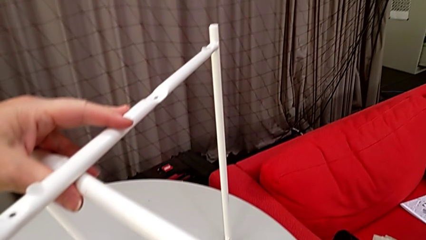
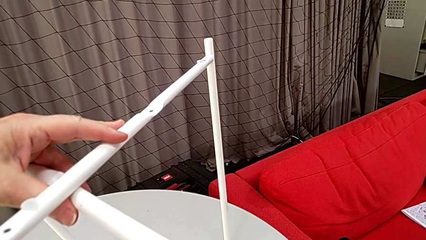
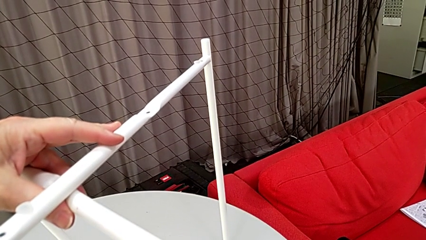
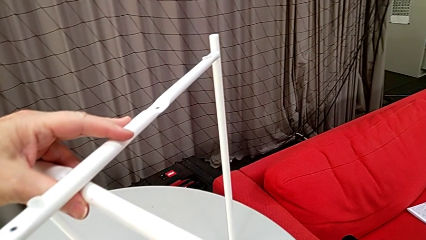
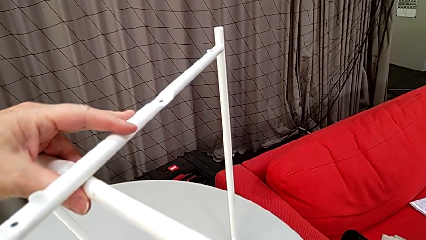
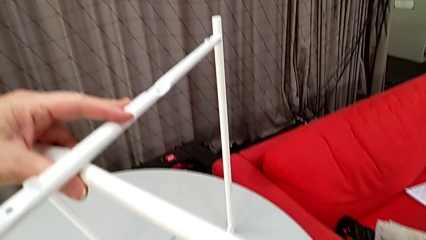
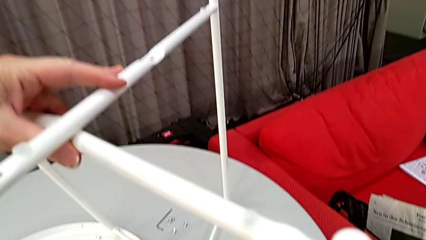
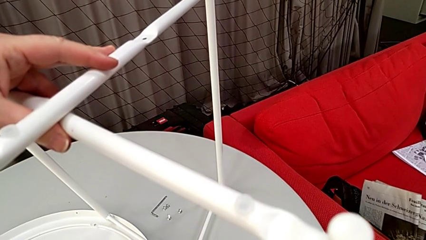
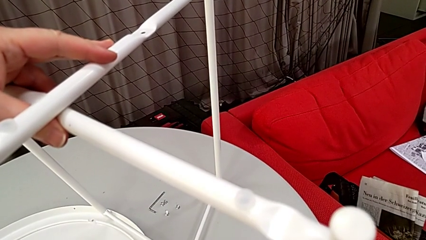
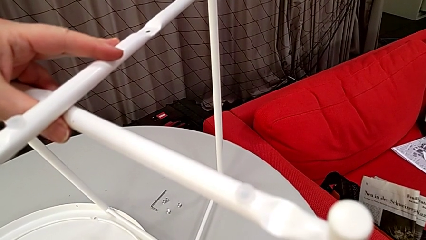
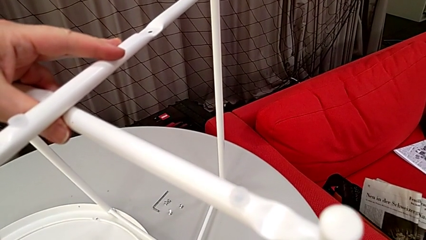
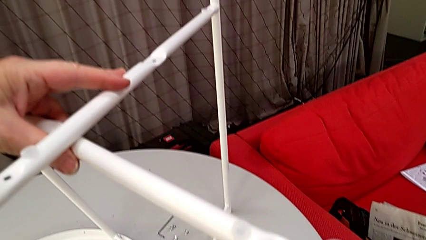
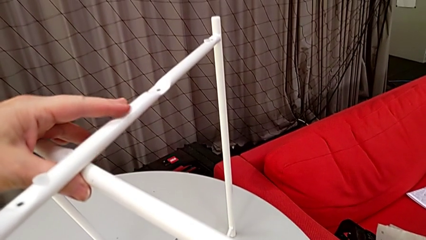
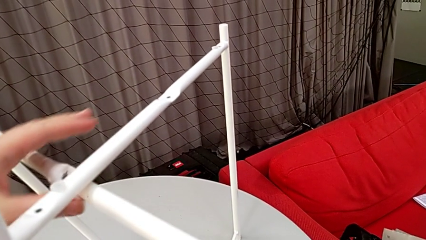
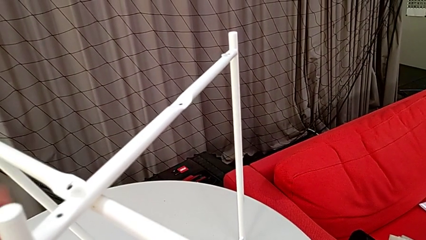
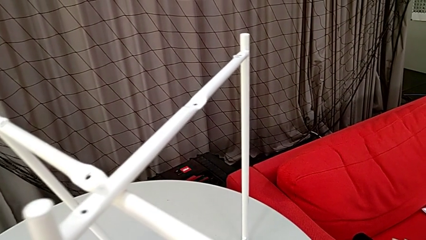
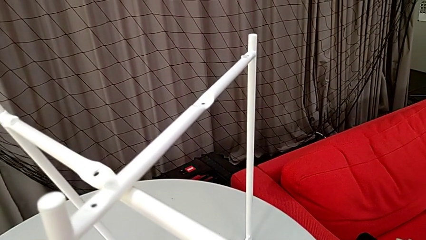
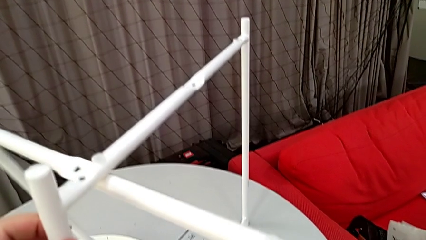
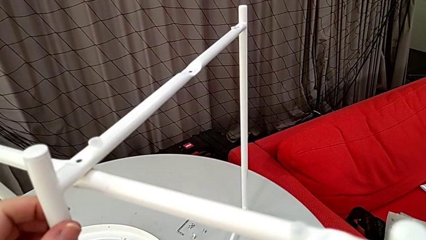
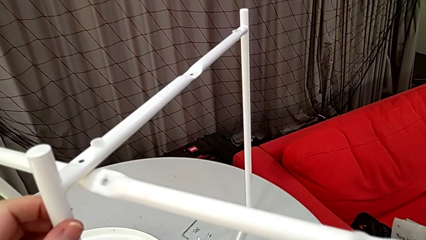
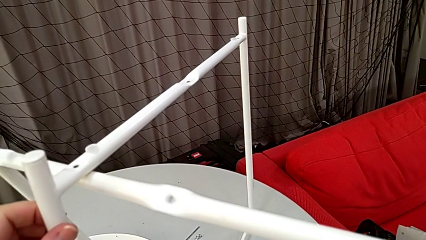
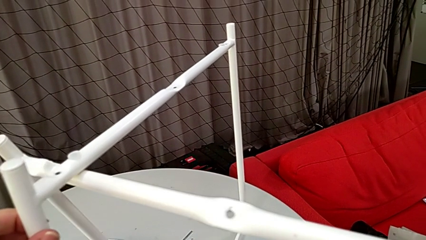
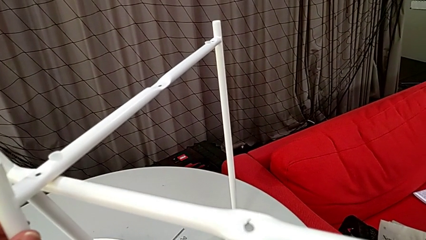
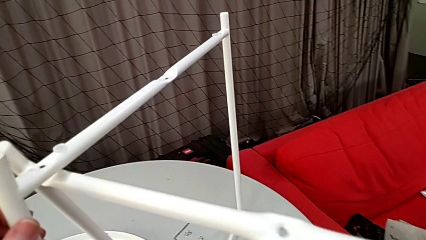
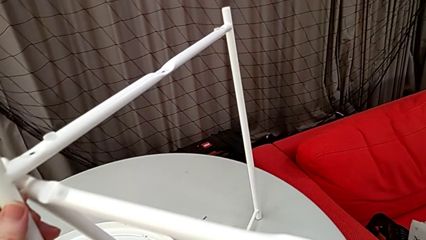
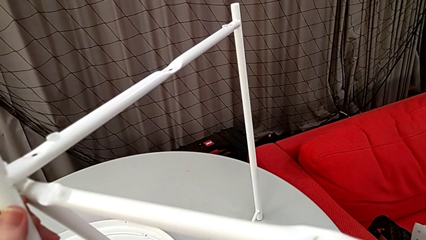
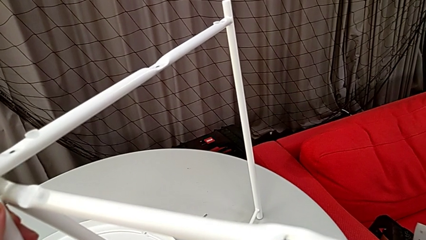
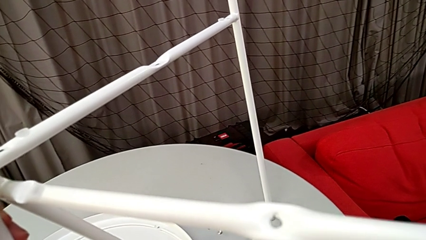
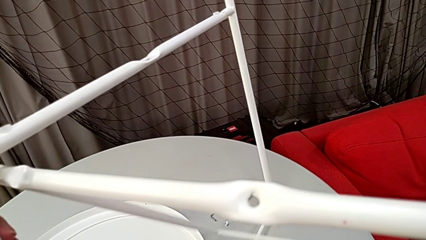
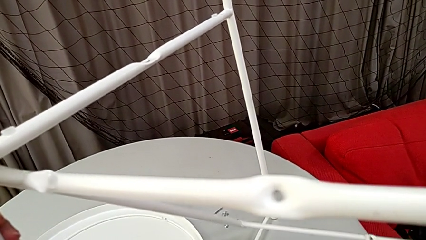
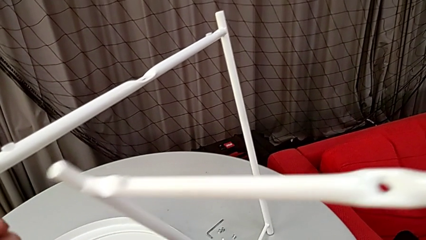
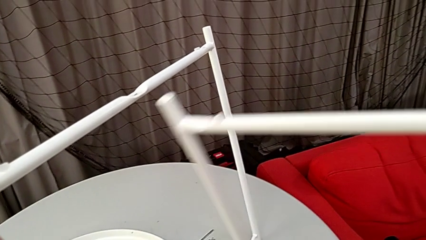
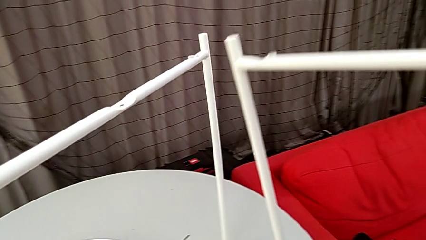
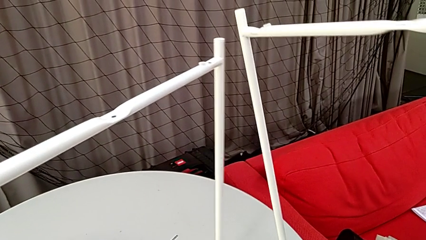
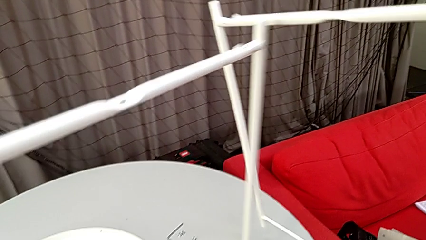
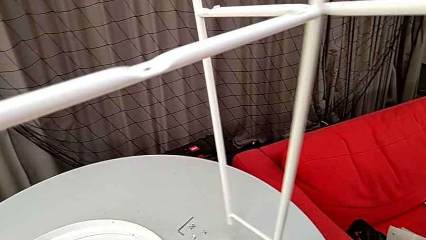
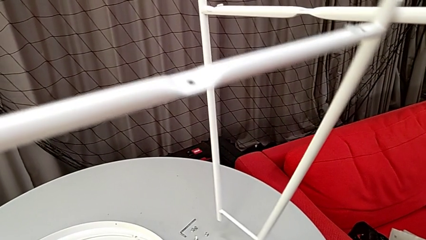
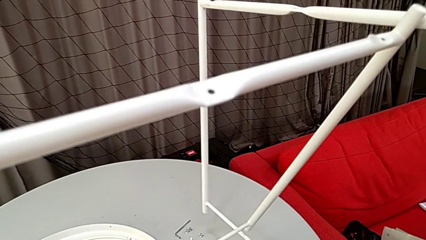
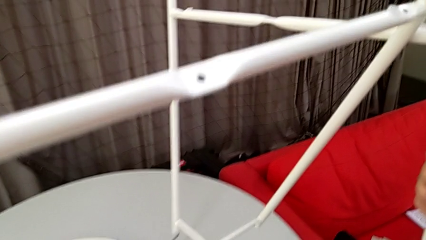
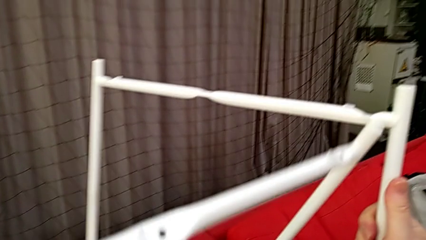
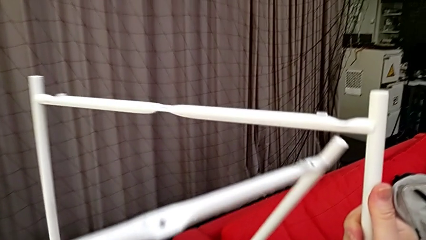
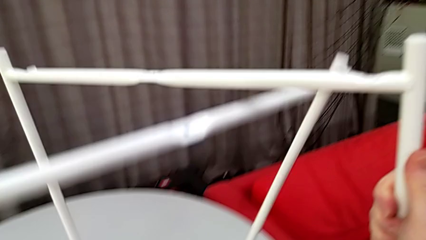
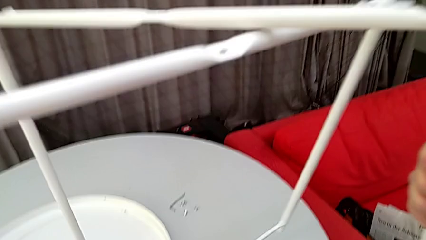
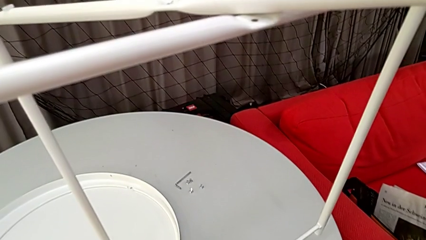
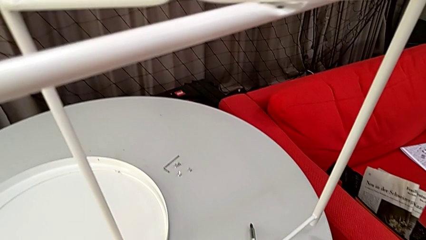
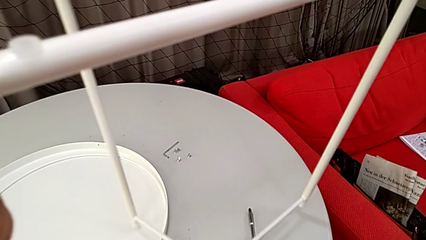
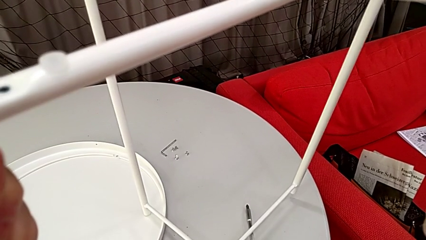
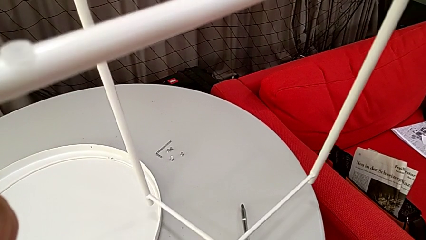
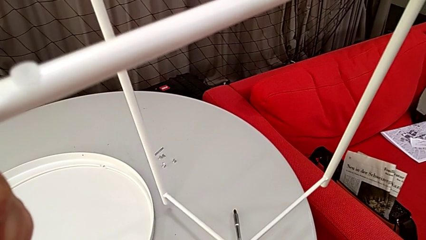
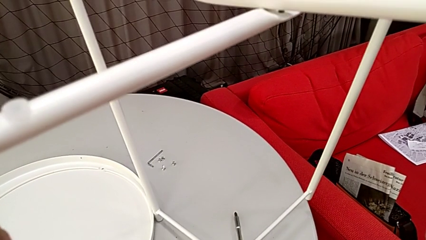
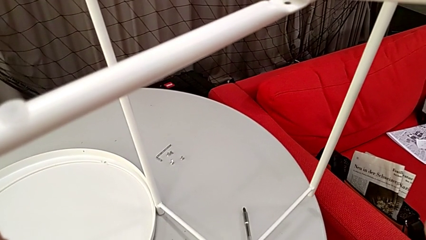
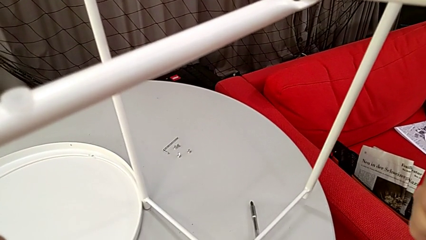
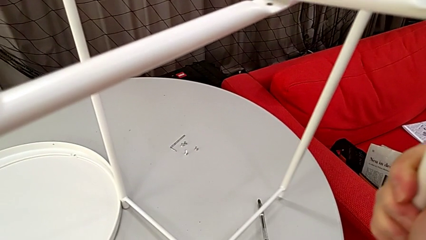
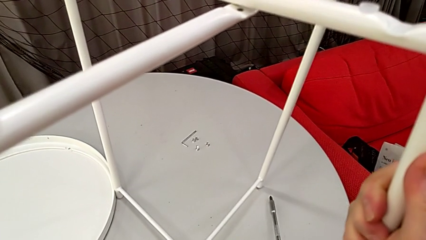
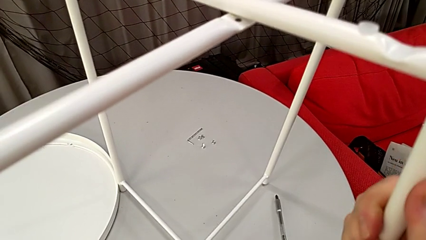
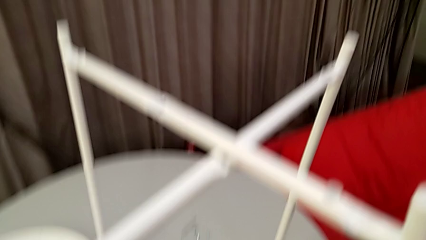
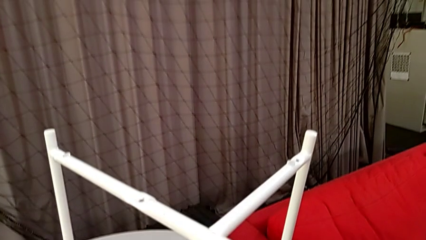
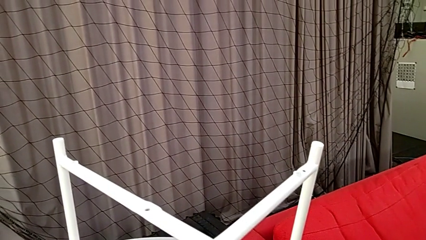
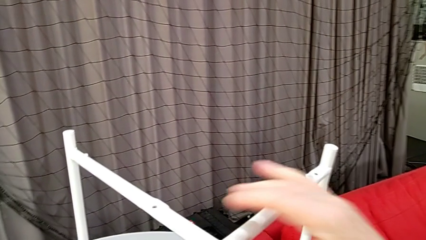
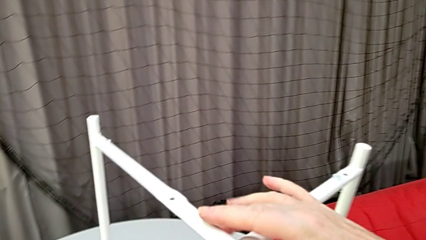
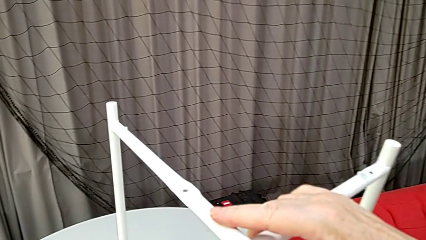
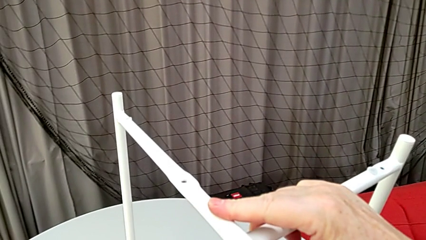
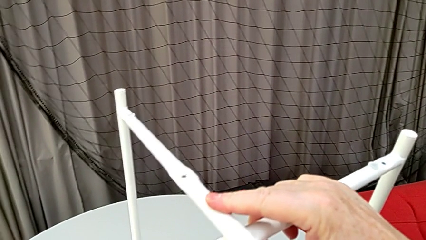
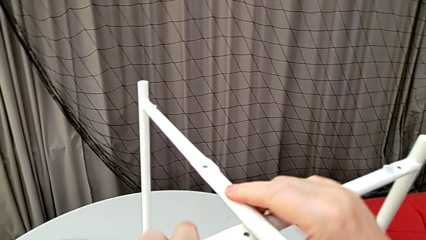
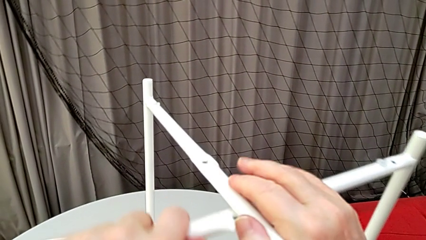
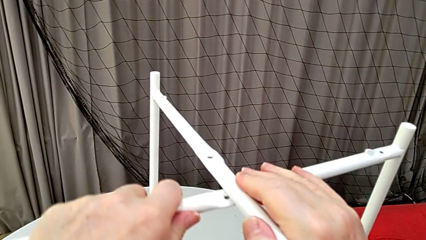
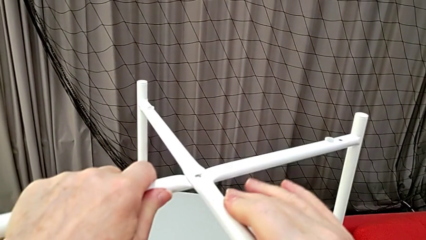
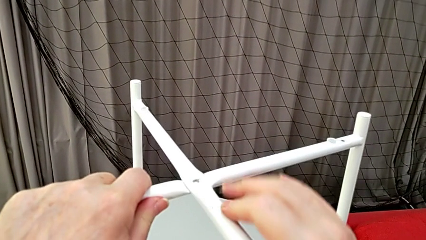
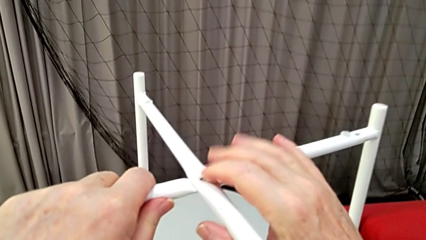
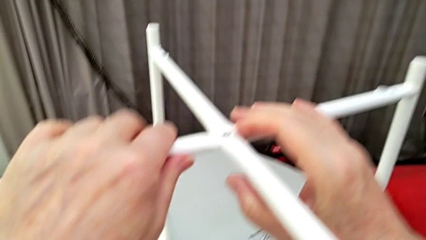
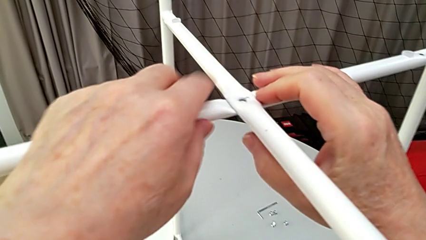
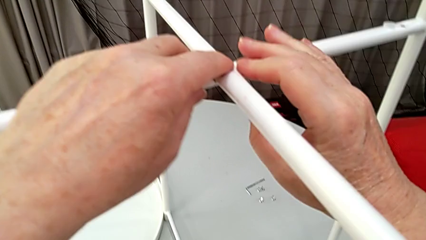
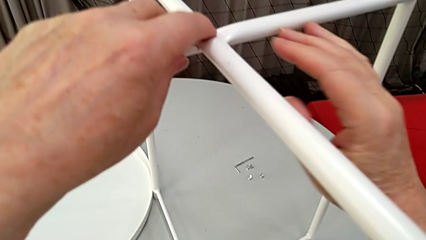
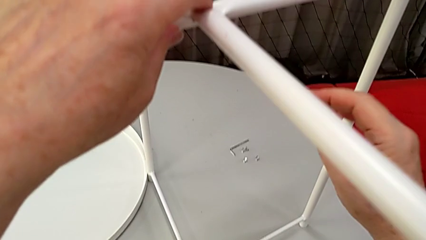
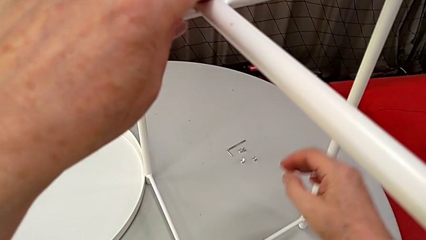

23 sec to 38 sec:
The camera wearer mounts their legs. They hold the leg, grab it, slide it, grab it, place it and align it.

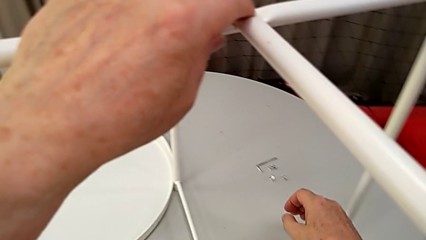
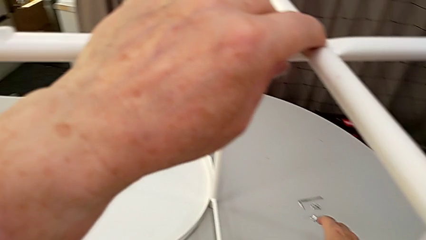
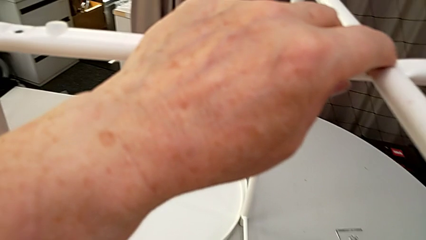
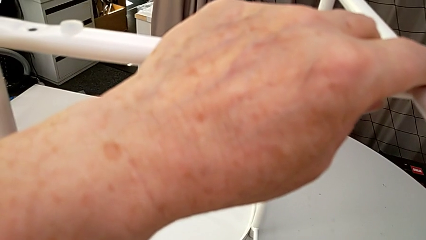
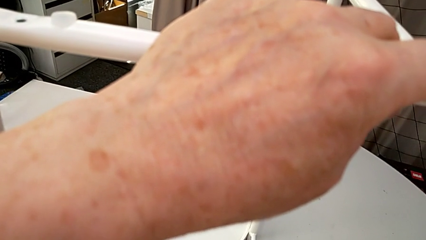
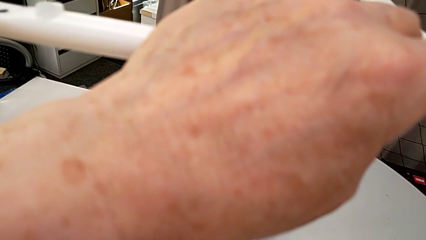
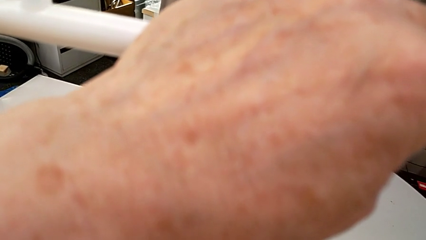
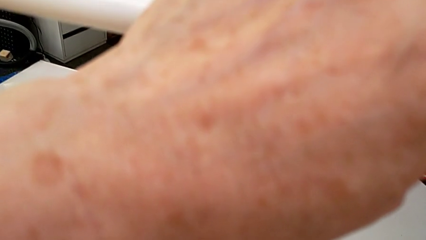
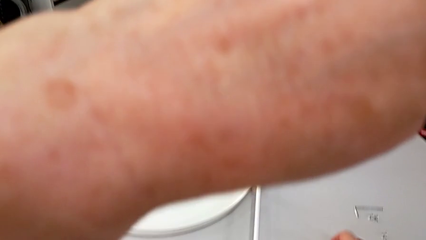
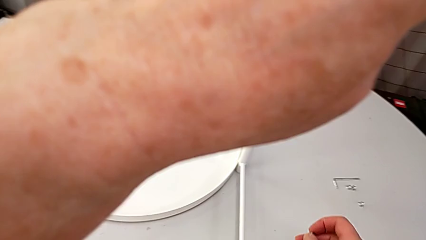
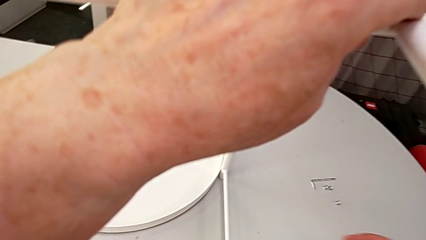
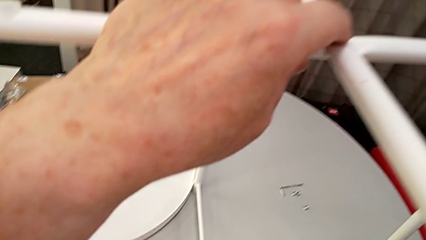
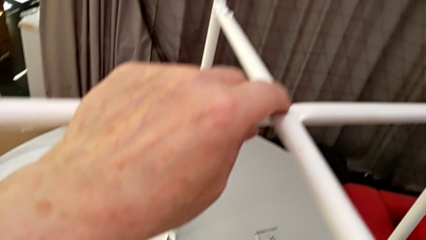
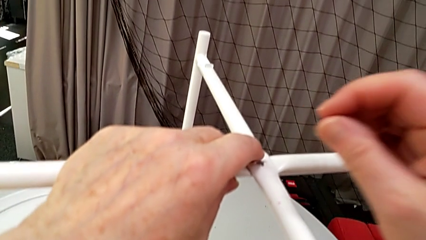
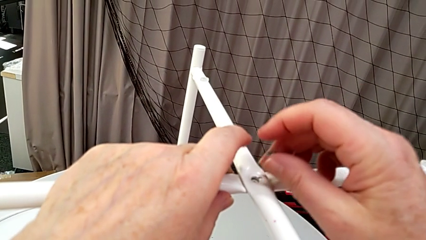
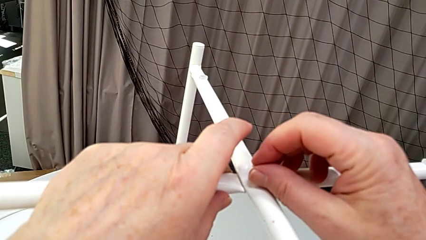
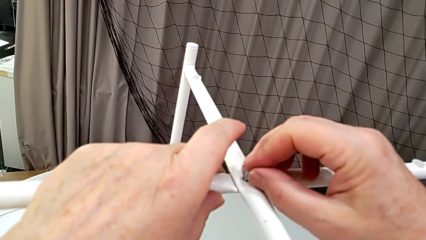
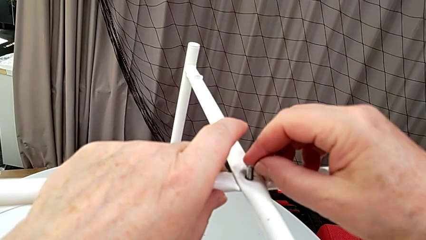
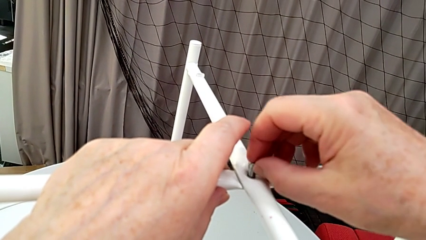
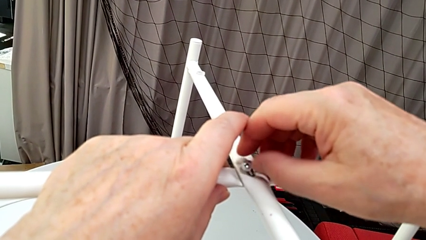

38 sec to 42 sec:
The camera wearer is screwing the screw into place. They grab the hex socket head and insert the screw.
